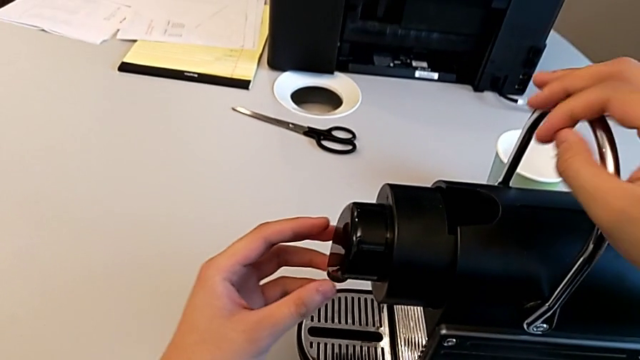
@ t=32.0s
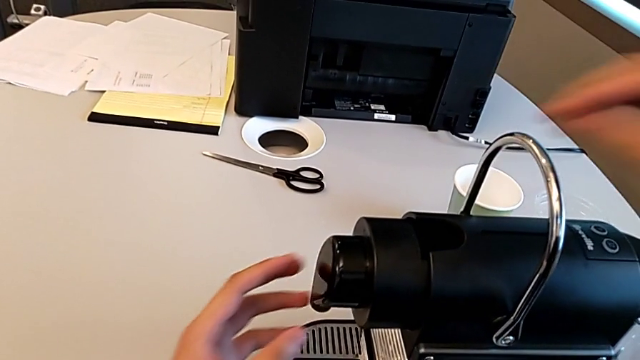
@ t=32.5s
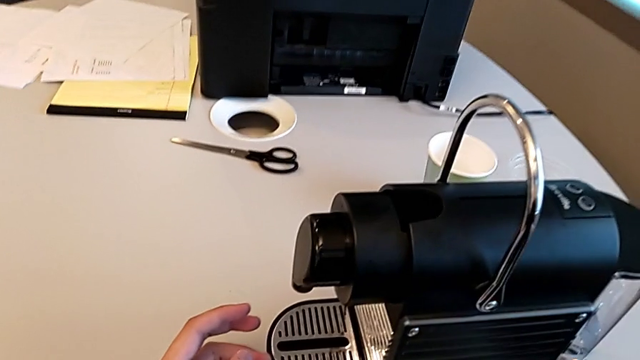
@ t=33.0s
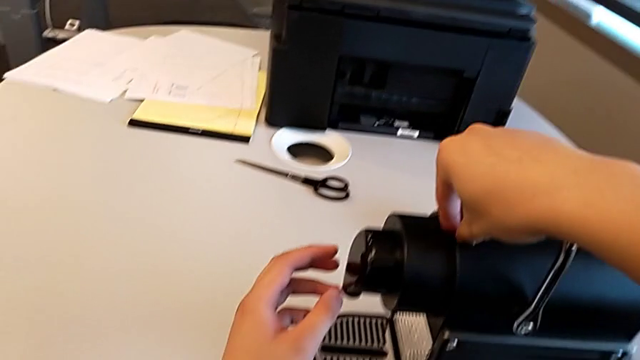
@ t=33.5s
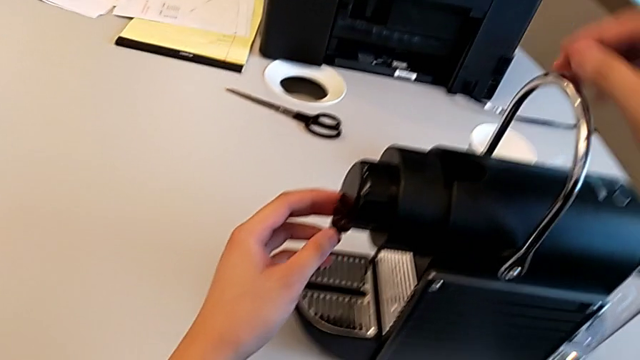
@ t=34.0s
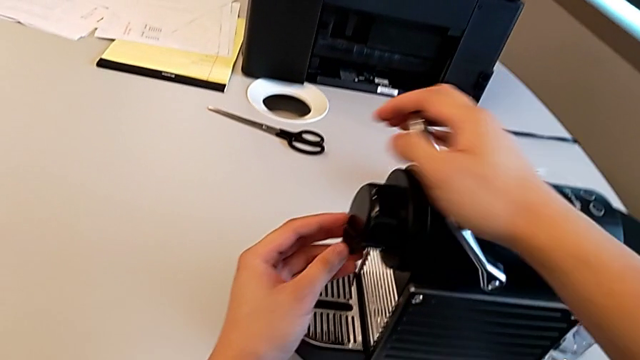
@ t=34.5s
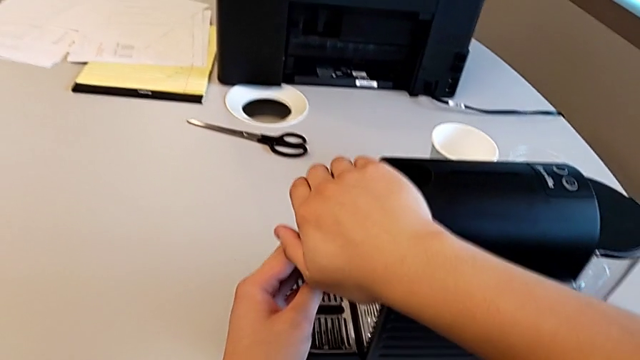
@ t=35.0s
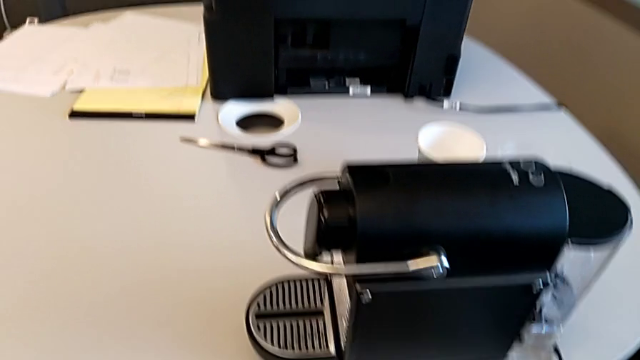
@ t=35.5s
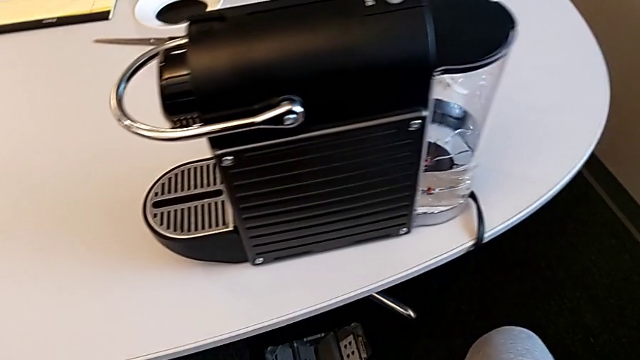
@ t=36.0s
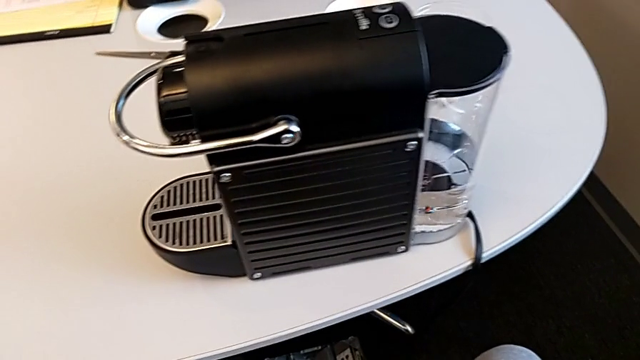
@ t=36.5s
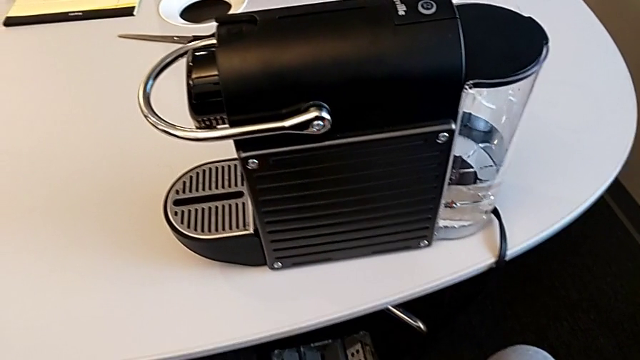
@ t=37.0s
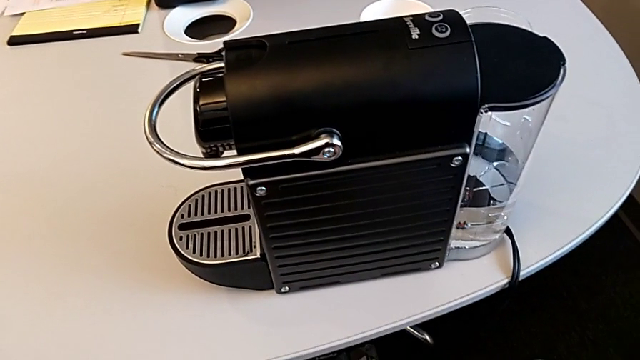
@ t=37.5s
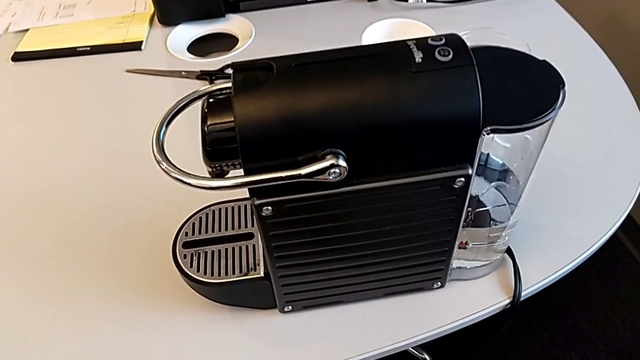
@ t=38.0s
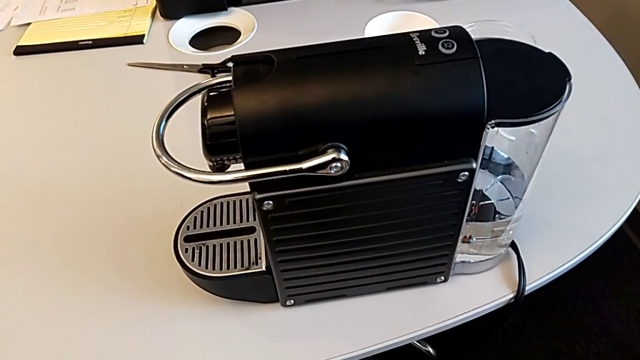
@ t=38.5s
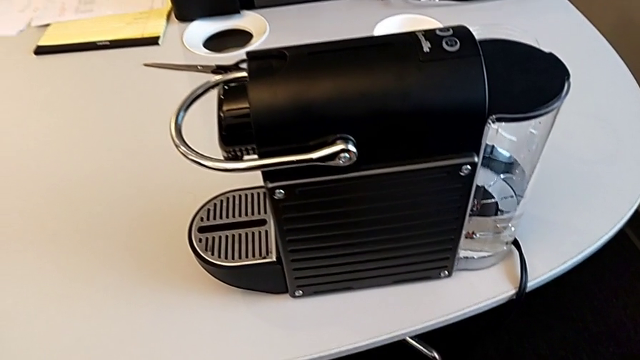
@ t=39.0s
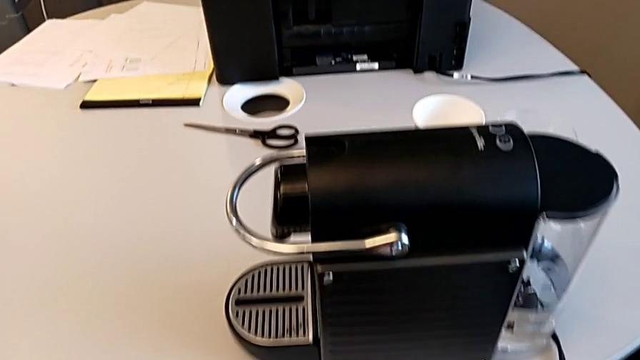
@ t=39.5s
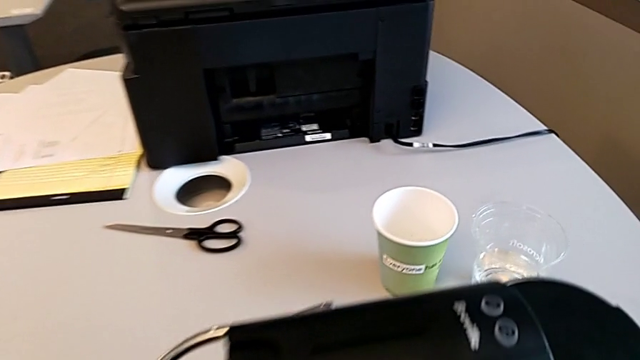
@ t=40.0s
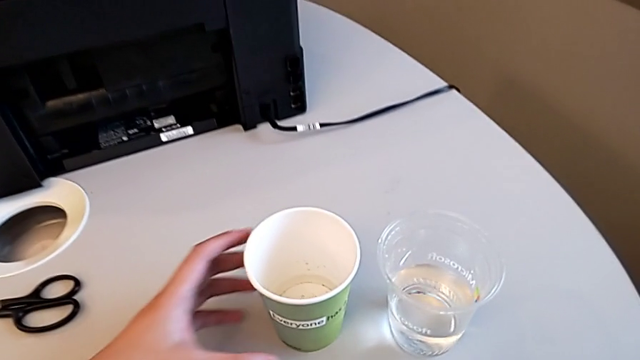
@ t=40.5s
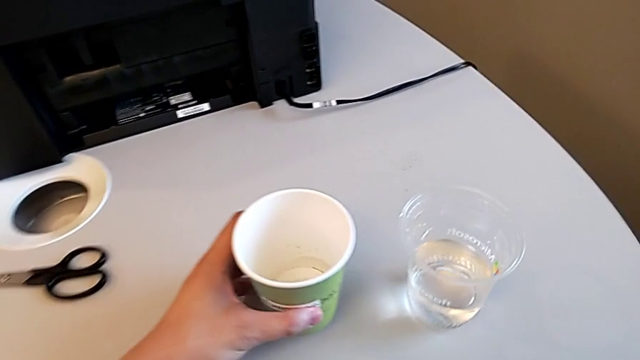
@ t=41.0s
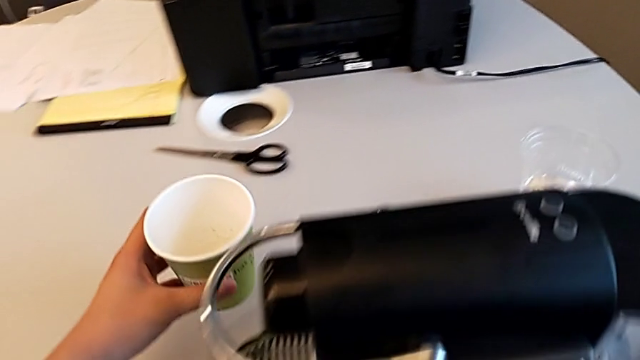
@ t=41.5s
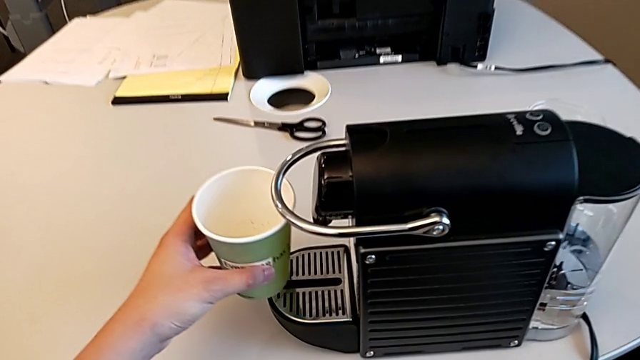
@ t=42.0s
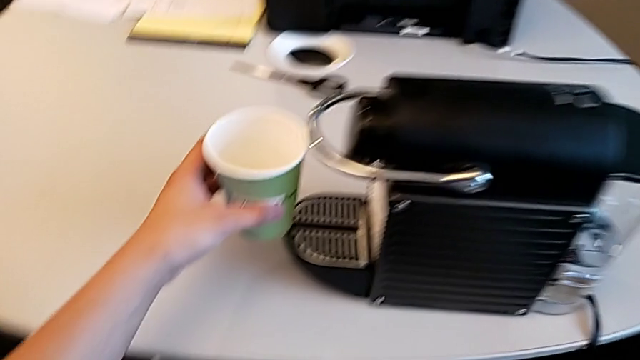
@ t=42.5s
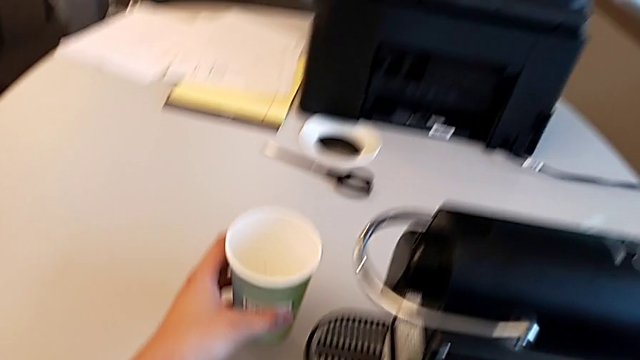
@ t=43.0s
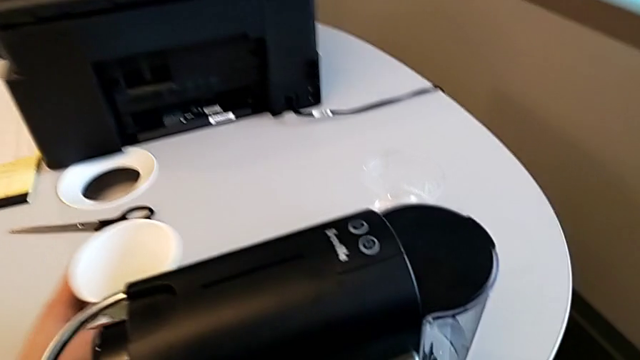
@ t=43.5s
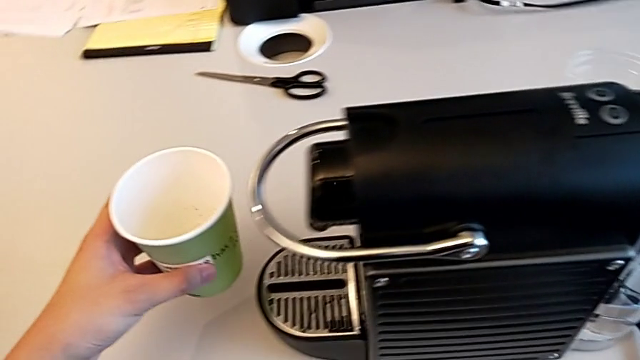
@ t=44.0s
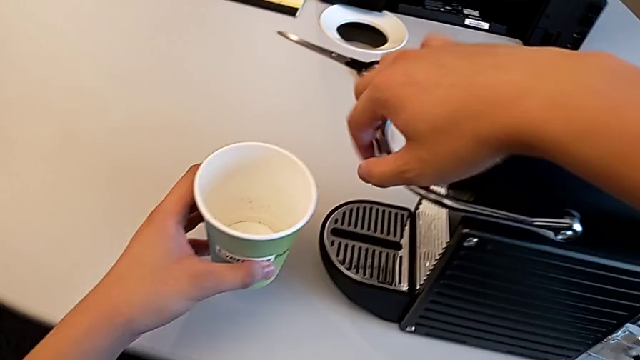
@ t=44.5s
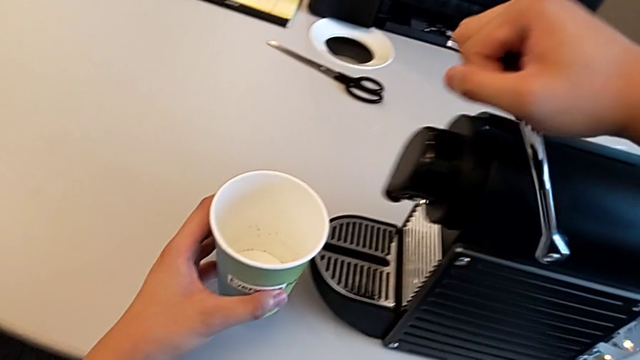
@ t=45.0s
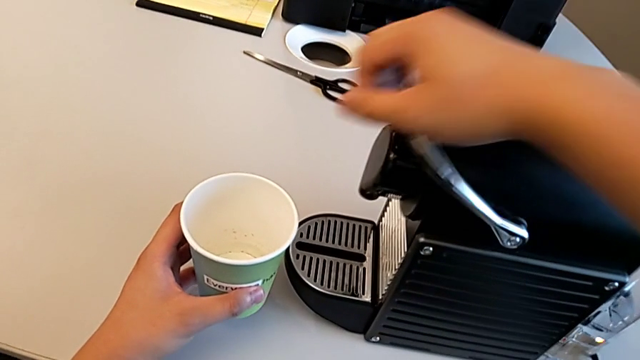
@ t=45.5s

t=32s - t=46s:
The camera wearer is brewing a cup of coffee. They wrongly place the coffee capsule with the right hand and pull the lever with the right hand. They approach the cup, grab it and wrongly place it, all with the left hand, trying to put the cup on the drip grid but not being able to, and wrongly lift the lever with the right hand.

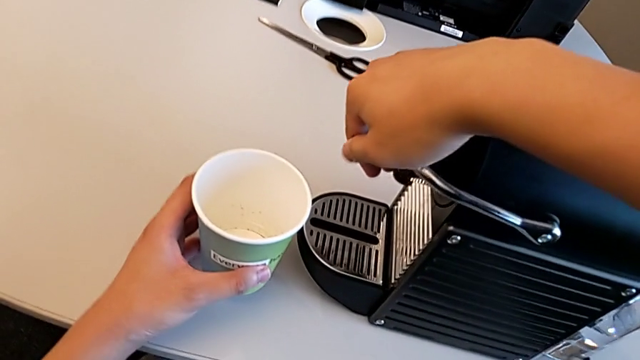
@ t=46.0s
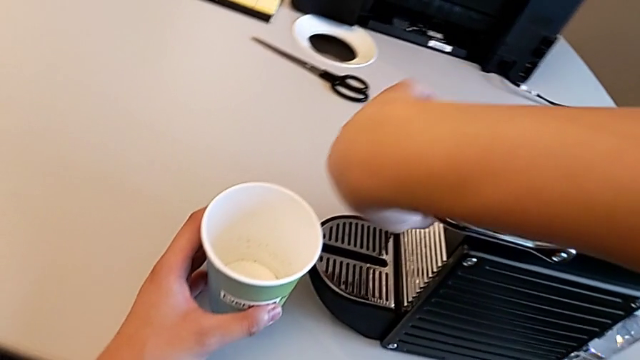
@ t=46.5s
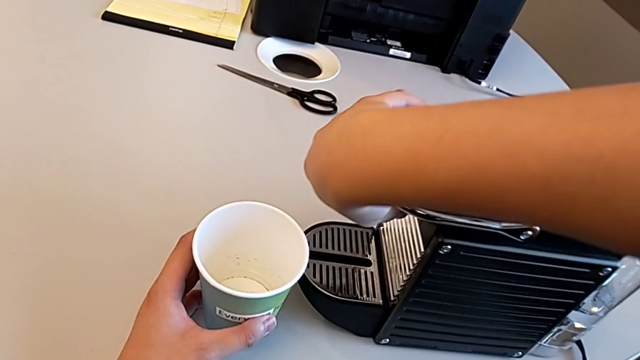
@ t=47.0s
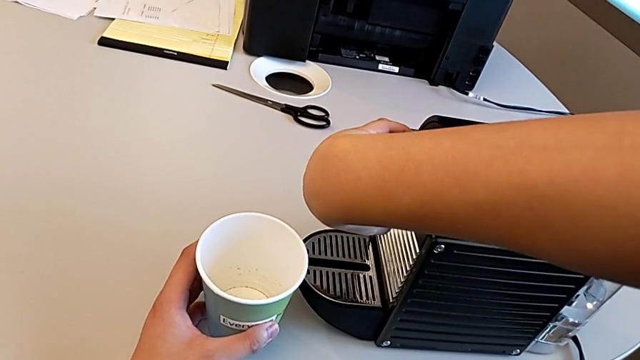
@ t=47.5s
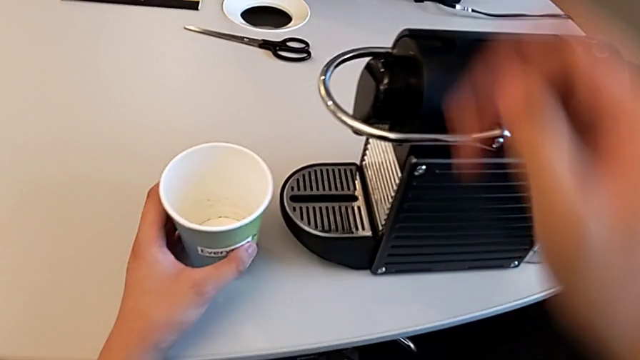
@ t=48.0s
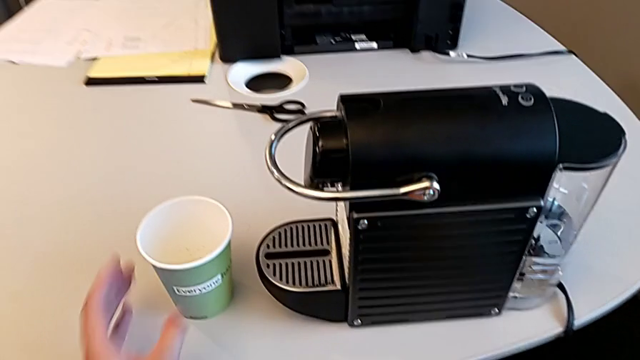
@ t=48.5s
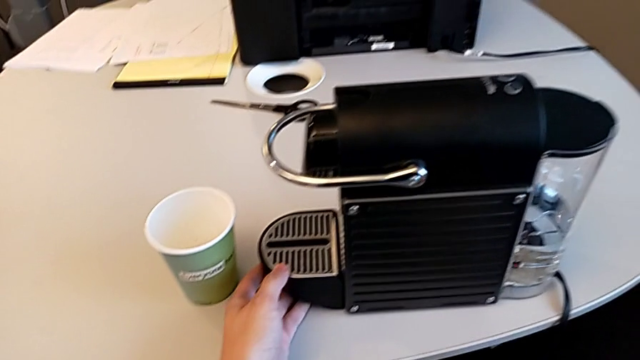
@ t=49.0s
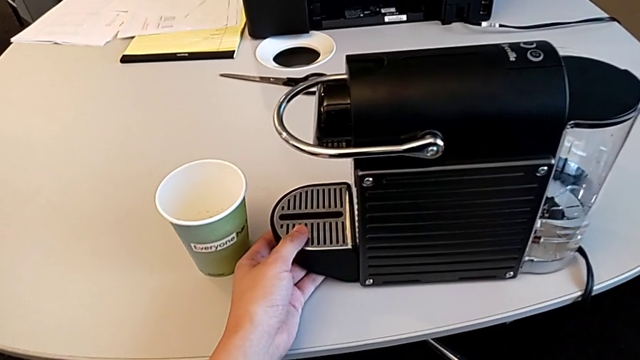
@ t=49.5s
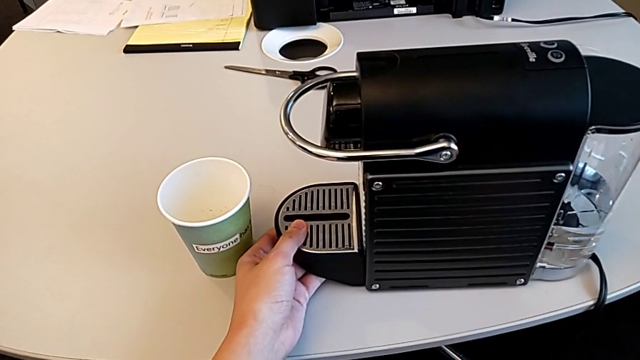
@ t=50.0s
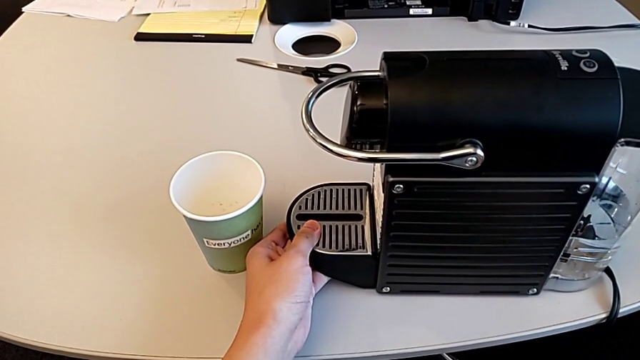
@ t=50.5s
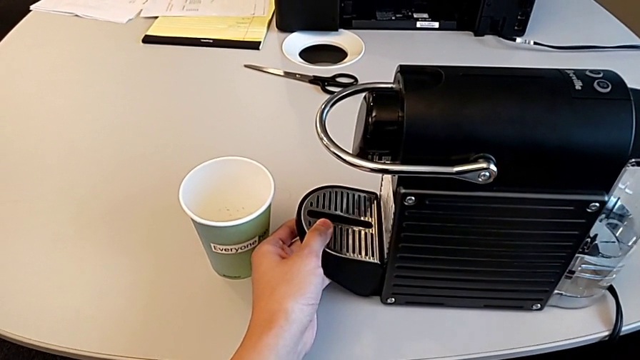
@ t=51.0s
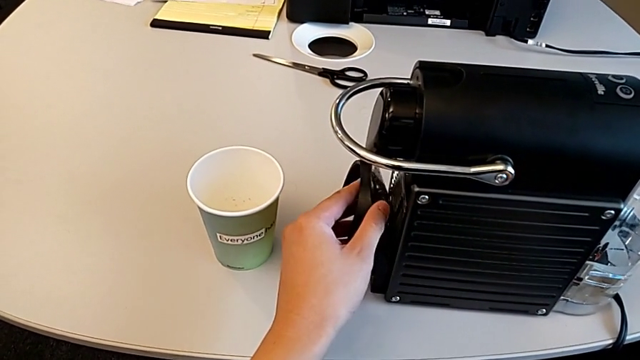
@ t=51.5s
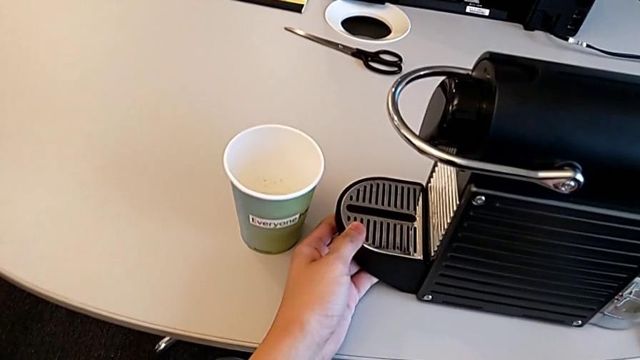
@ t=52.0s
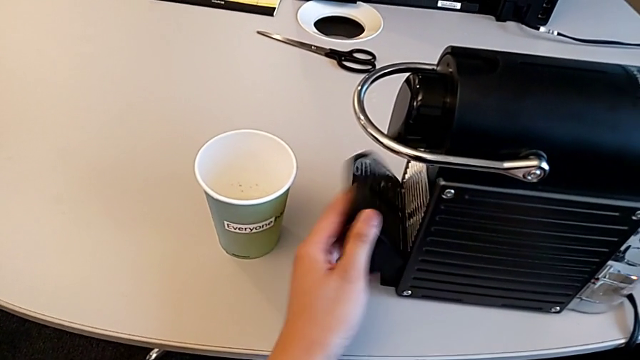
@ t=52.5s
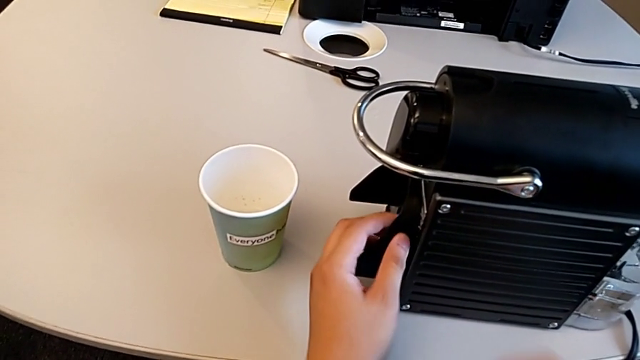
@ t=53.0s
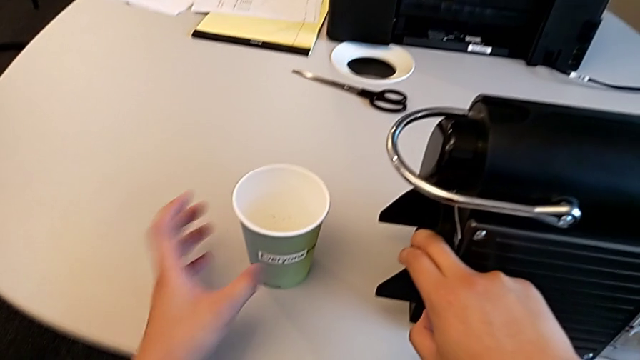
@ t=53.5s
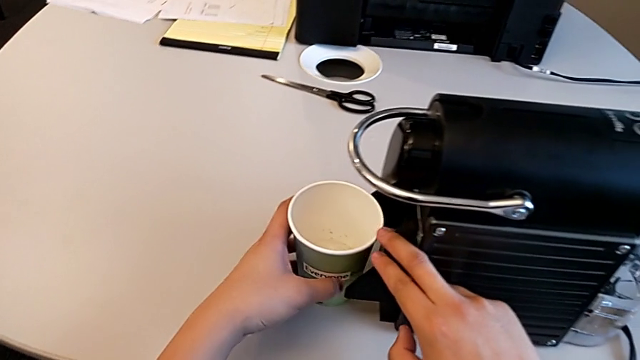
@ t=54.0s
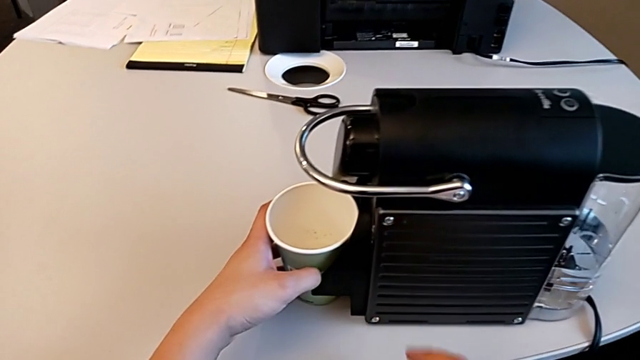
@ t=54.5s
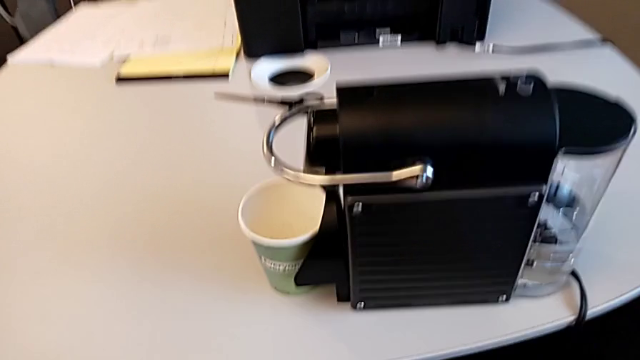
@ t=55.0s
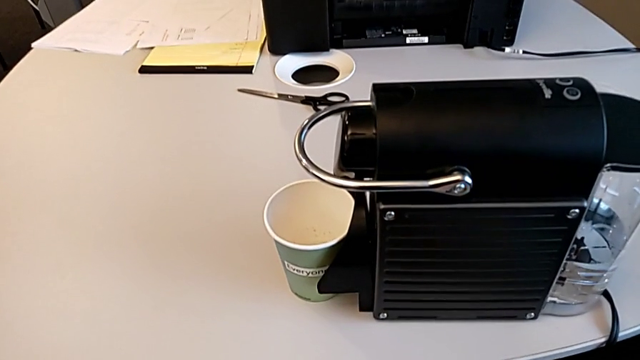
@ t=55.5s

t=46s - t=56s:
The camera wearer is brewing a cup of coffee. They wrongly grab the dispenser with the right hand, trying to turn the coffee outlet, and place the cup, grab the drip tray, lift it and align the cup, all with the left hand.
